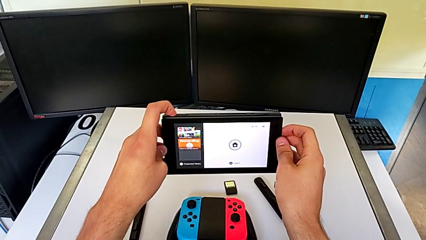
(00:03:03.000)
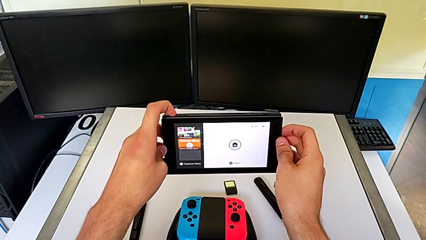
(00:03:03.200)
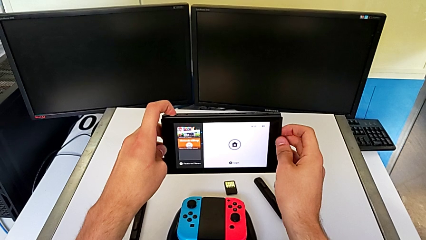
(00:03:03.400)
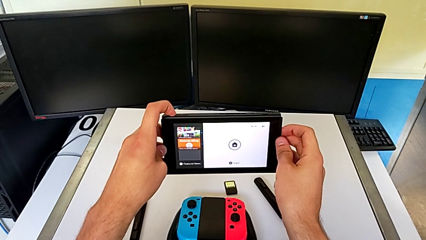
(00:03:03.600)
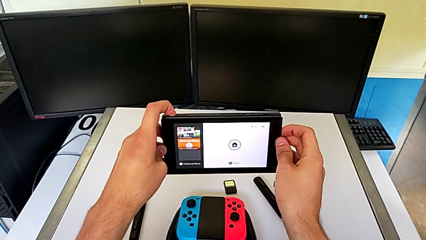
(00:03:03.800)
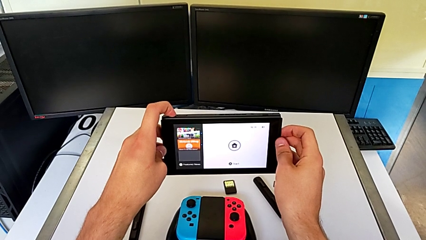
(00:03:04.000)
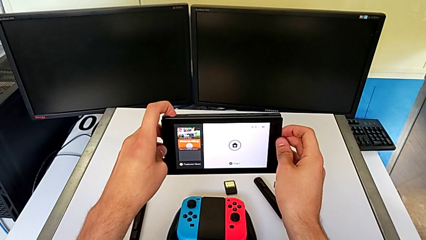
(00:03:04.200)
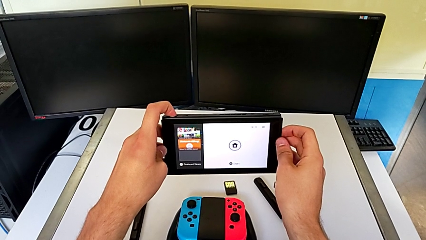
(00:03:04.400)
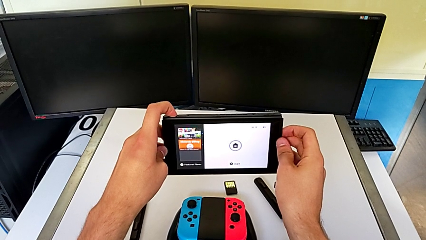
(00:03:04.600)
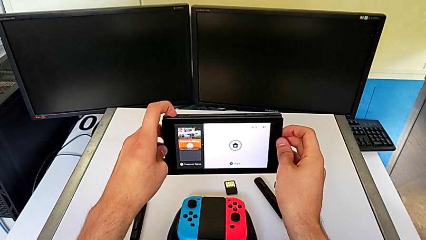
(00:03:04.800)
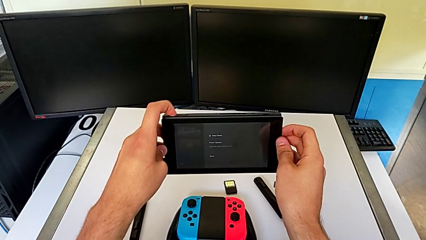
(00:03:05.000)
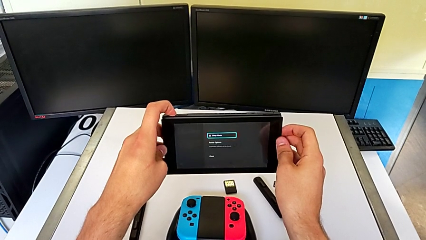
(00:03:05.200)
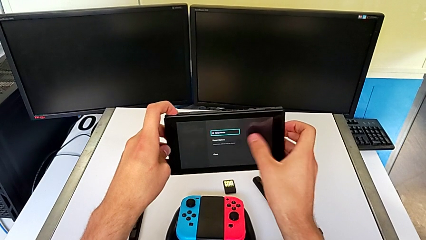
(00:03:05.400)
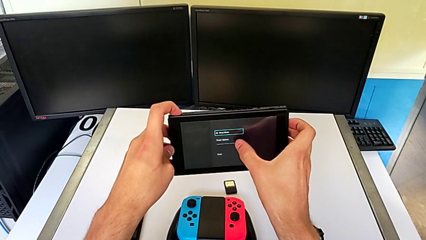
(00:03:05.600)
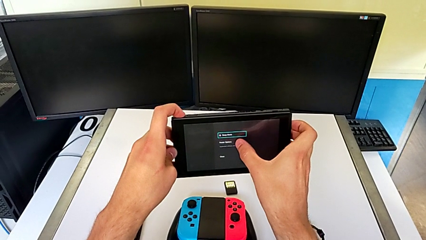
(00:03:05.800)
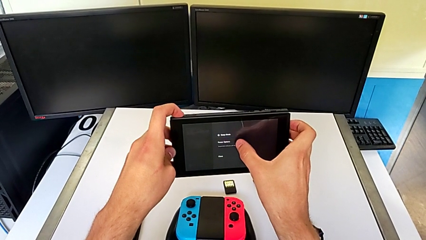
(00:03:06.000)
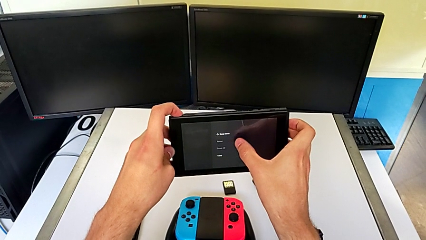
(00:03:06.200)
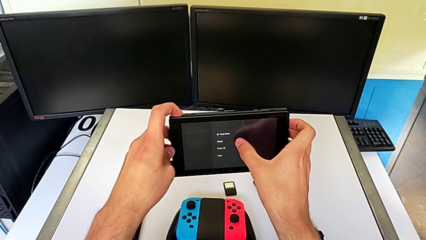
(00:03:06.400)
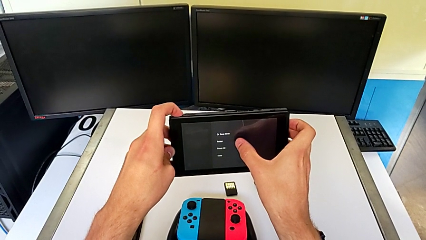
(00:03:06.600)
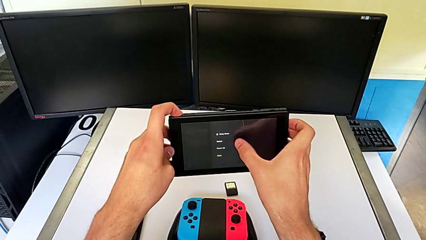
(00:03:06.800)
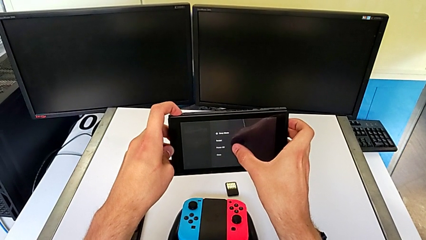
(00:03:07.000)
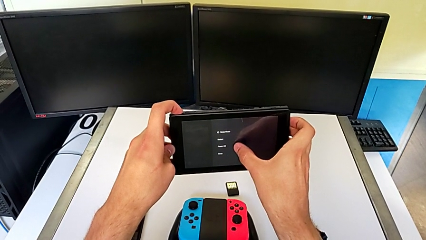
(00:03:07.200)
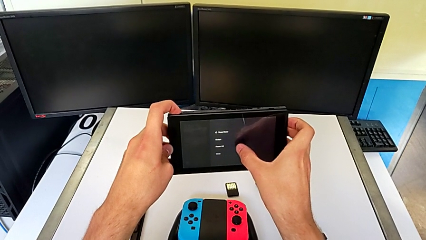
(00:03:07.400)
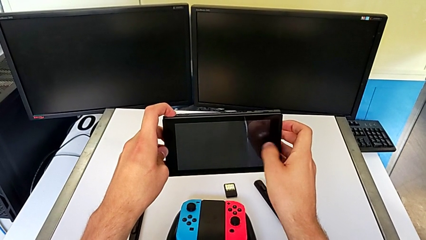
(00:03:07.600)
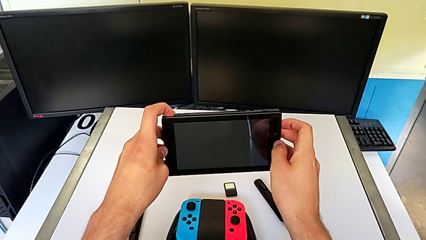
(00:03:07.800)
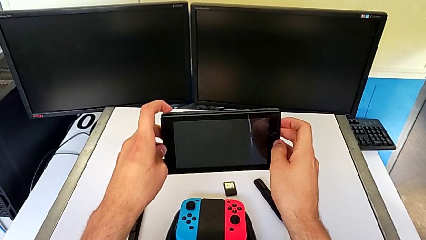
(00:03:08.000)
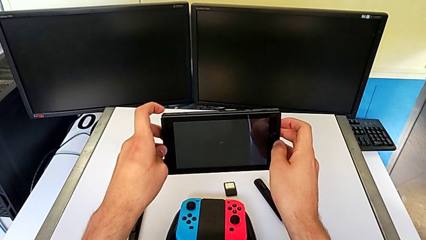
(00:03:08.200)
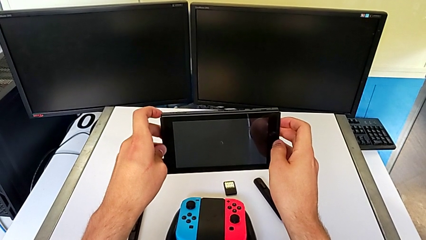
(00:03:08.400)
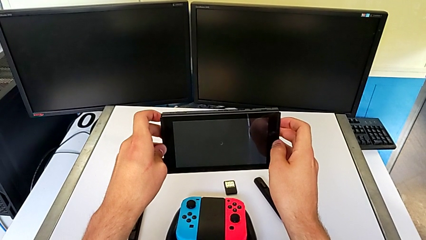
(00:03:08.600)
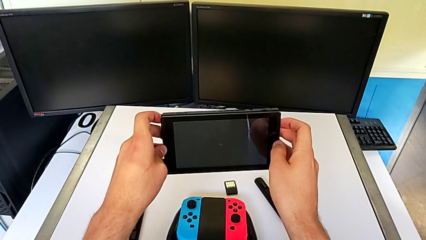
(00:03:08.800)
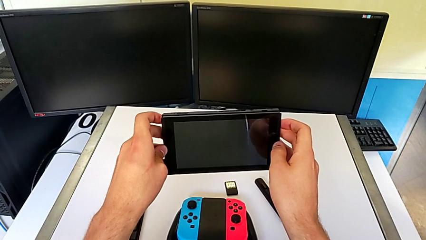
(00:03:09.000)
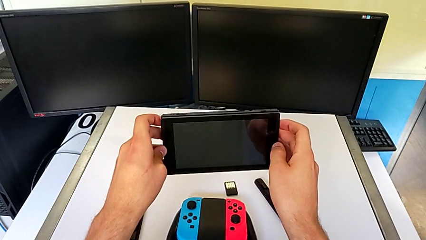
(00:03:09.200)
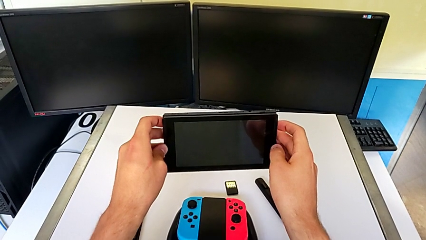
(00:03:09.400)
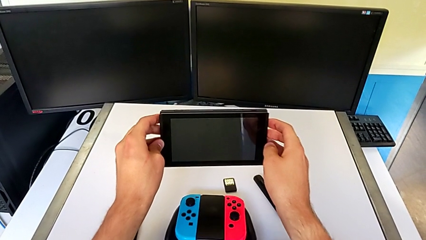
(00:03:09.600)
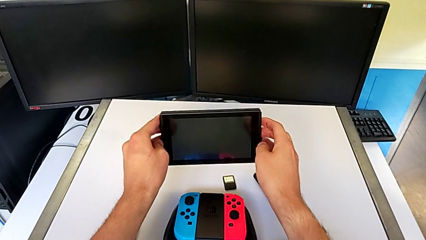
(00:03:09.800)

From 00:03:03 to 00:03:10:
The camera wearer is turning off their Nintendo Switch. They press the button and touch the touch screen twice.
